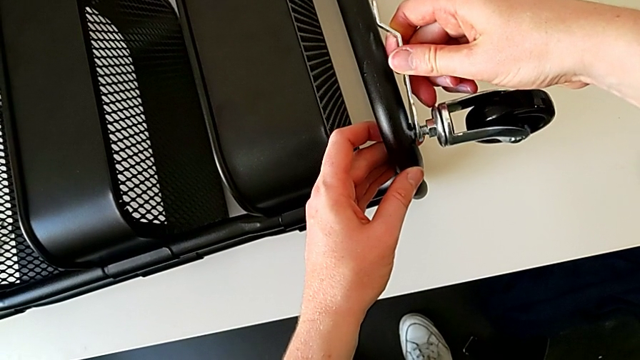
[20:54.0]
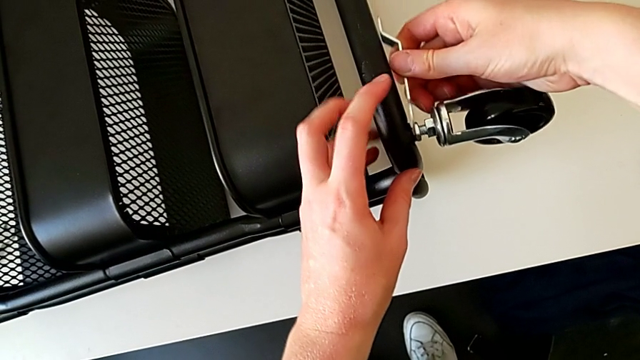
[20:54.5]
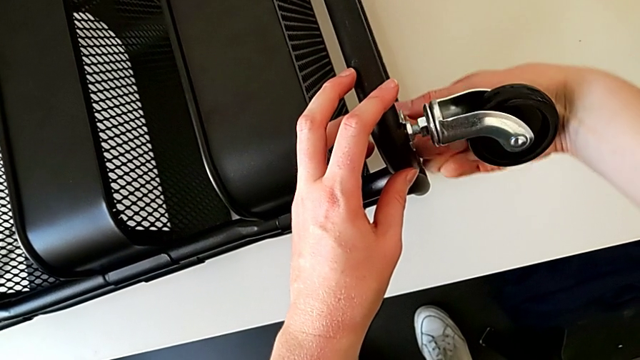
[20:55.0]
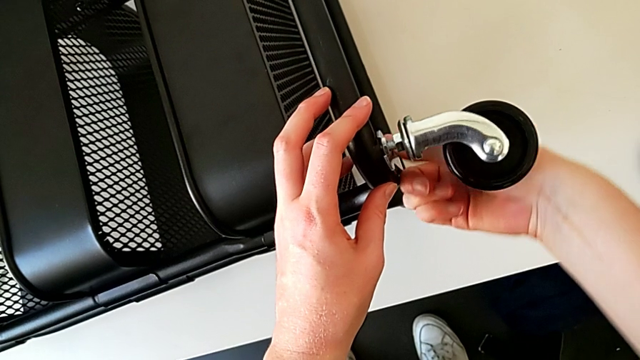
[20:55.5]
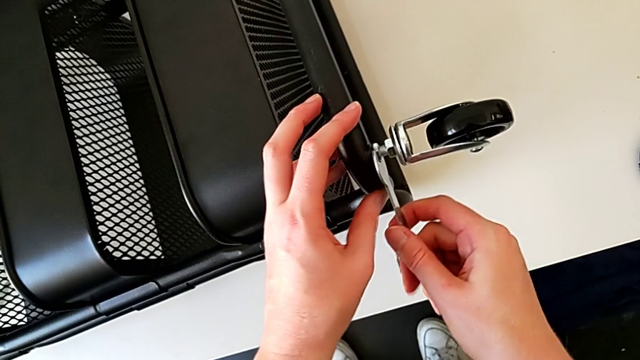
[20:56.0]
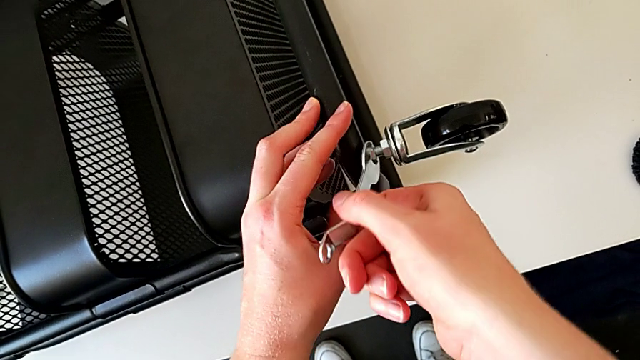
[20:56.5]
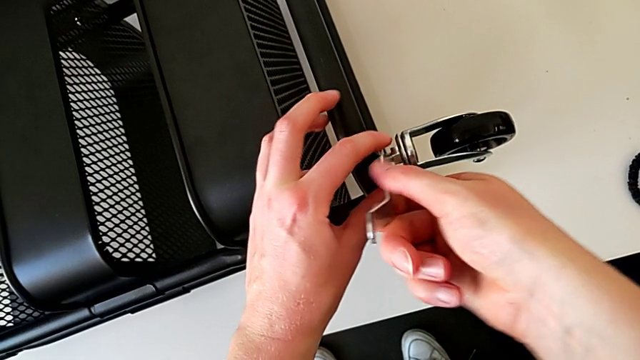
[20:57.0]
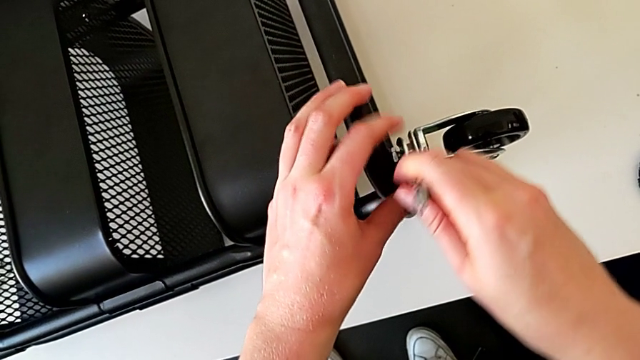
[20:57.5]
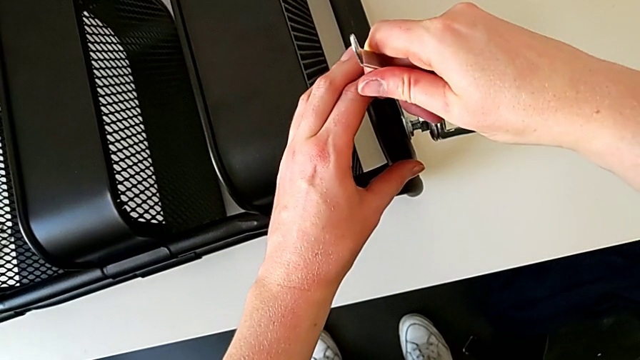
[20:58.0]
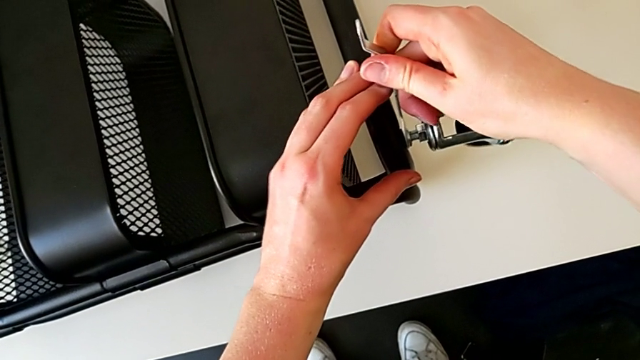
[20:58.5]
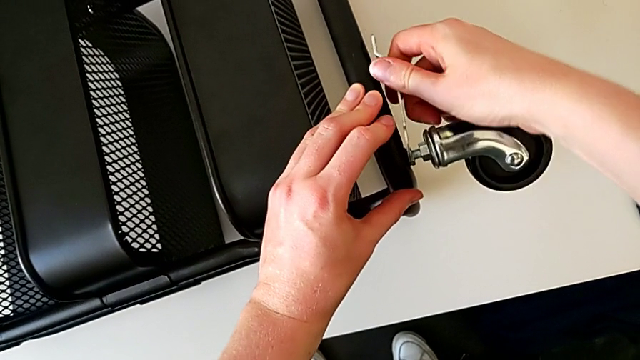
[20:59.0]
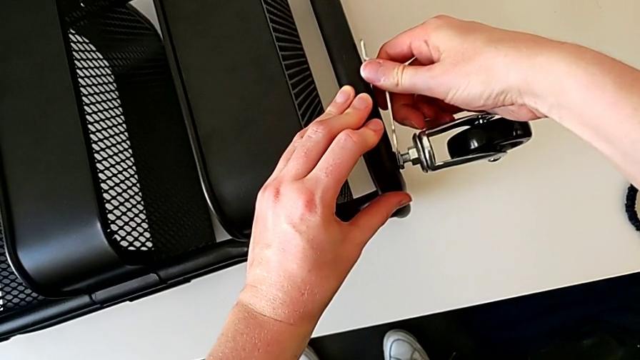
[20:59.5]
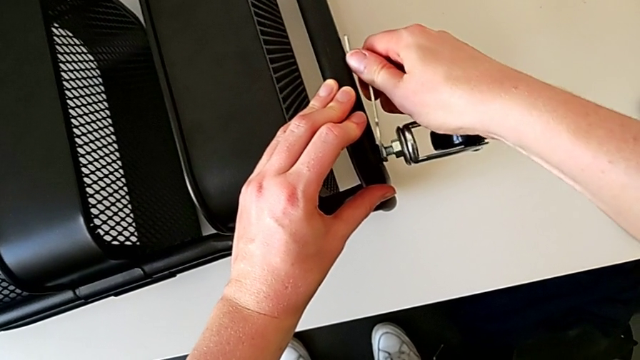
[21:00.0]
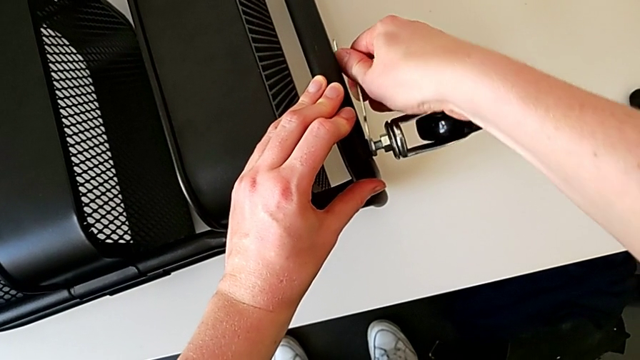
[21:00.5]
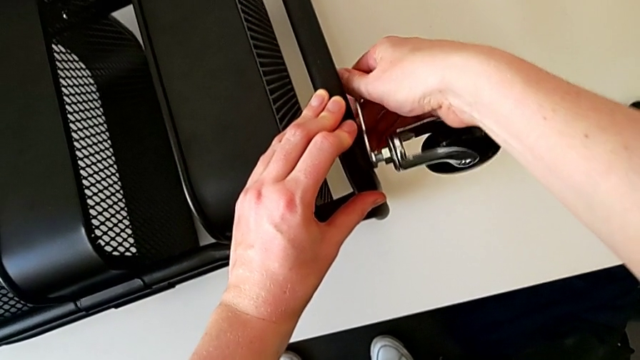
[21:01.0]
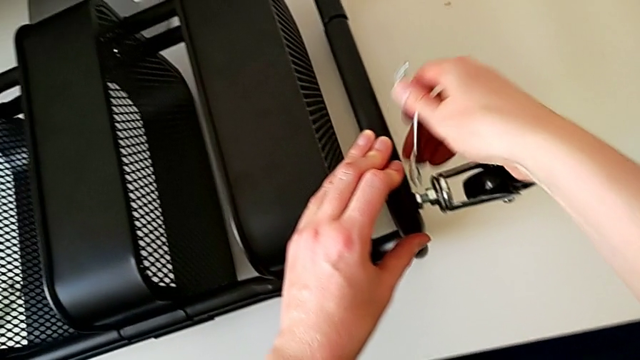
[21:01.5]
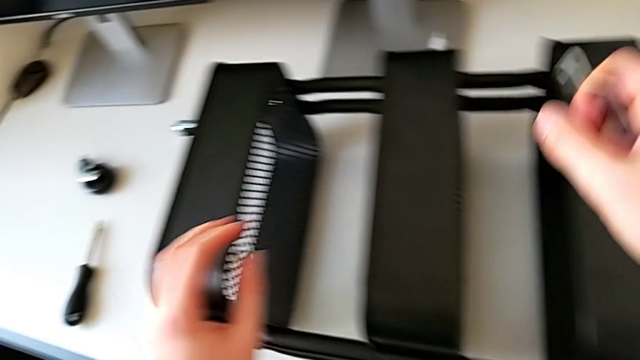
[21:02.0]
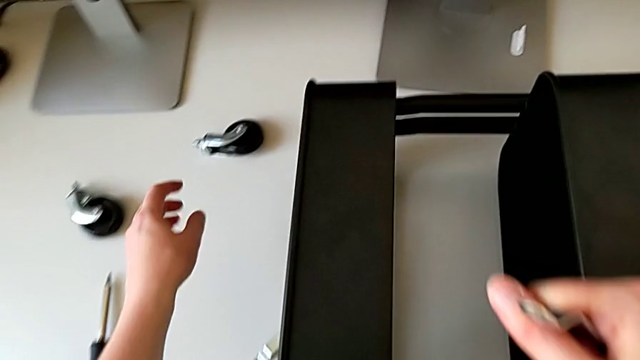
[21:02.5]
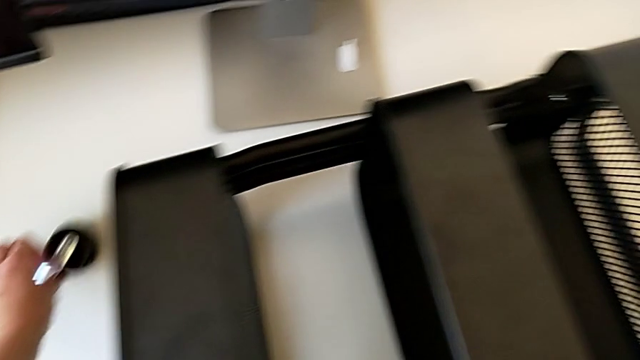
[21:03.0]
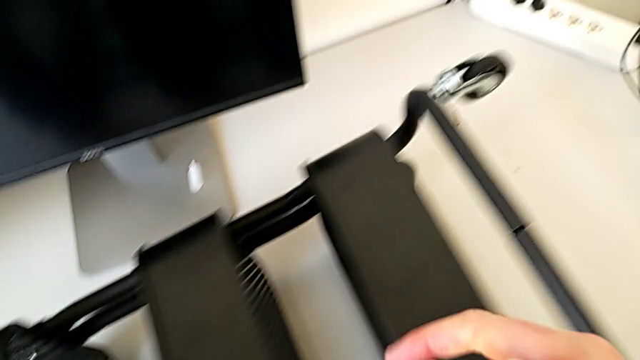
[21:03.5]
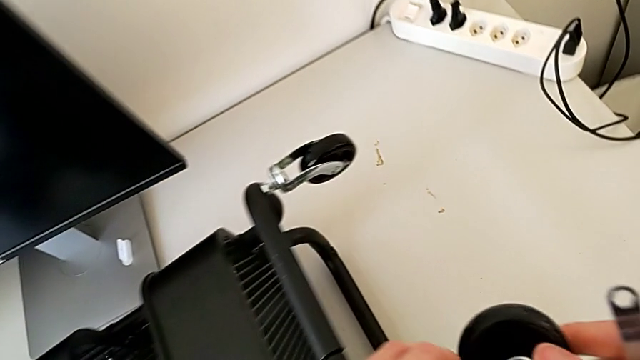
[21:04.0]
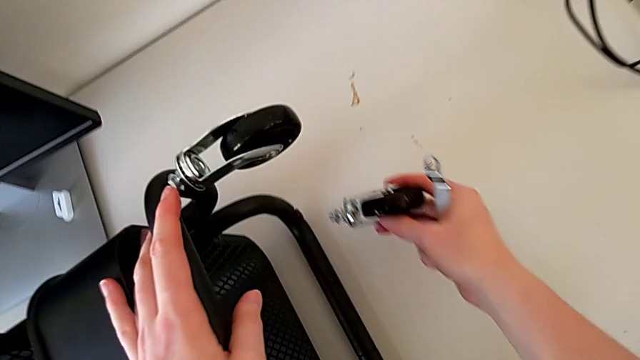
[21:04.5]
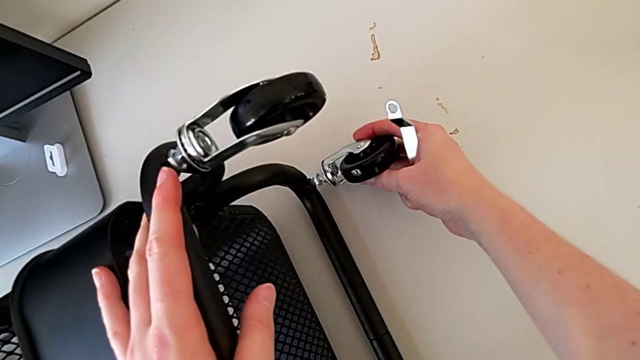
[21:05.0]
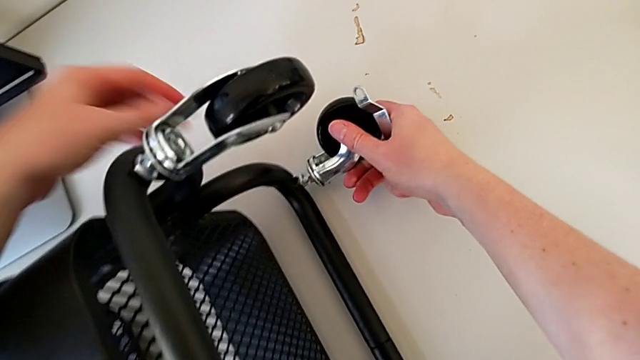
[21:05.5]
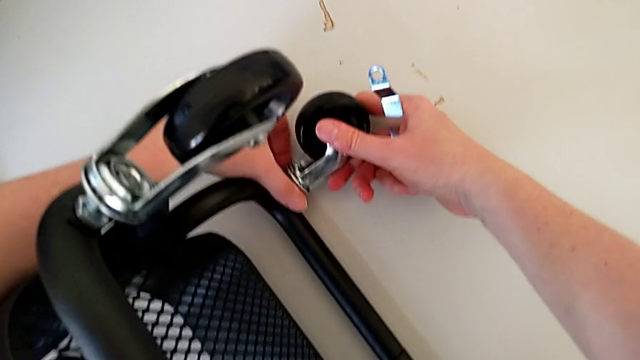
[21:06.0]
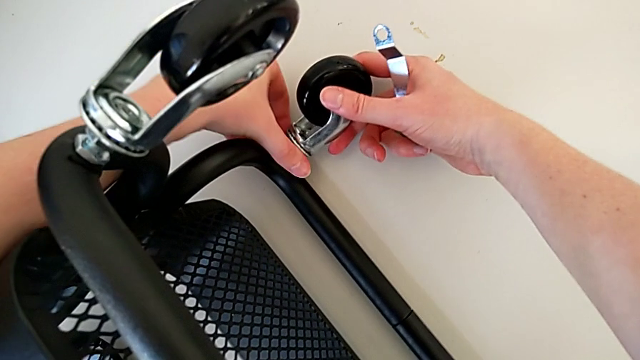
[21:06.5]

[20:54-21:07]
The camera wearer is assembling the wheel. They screw the hexagon cap nut, withdraw the hexagonal wrench, grab the wheel twice and insert it.

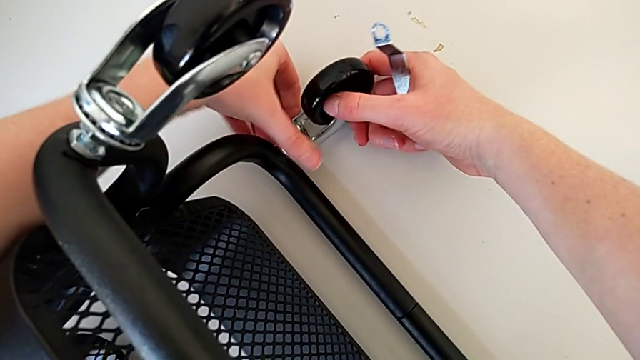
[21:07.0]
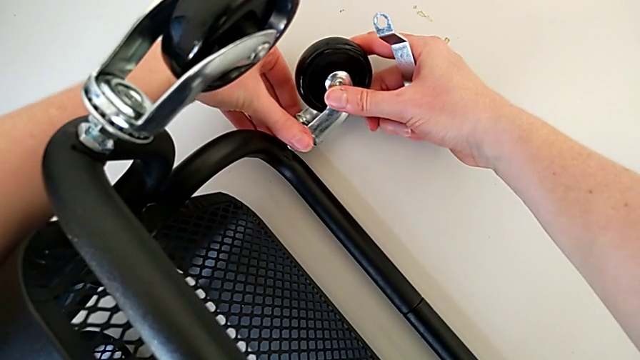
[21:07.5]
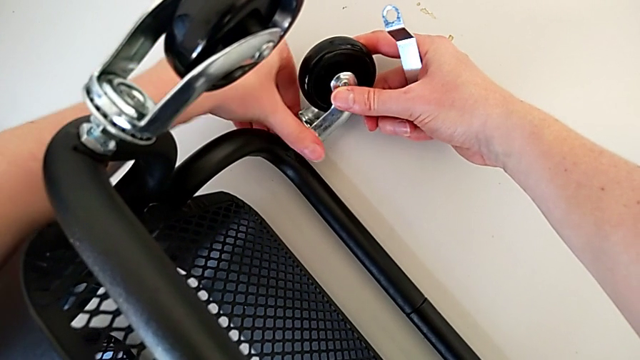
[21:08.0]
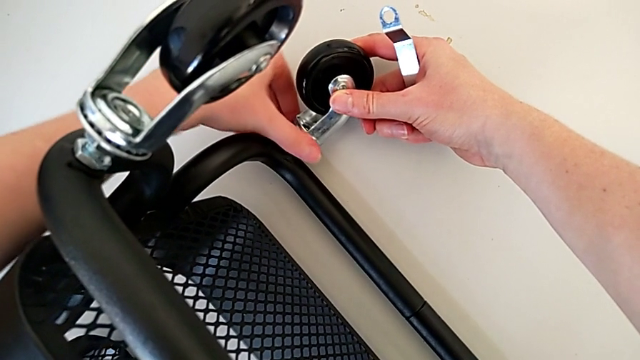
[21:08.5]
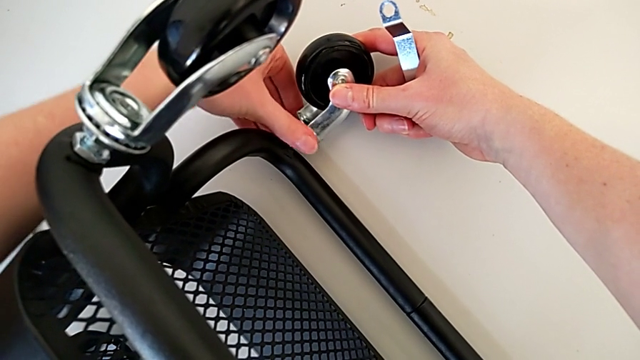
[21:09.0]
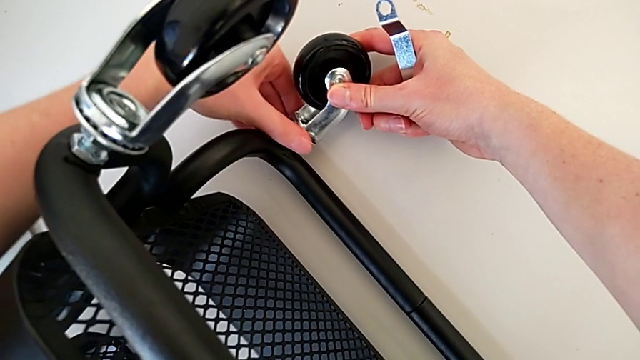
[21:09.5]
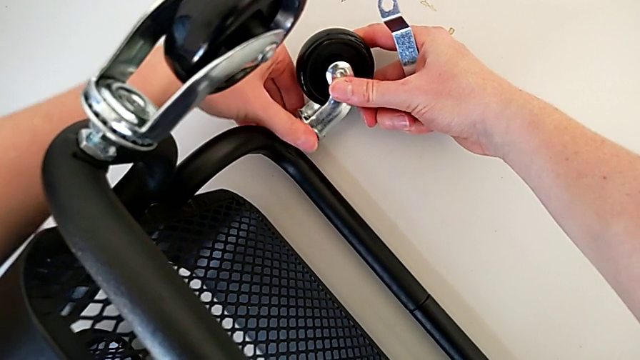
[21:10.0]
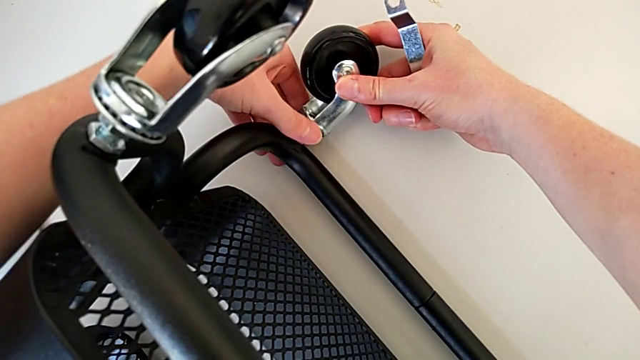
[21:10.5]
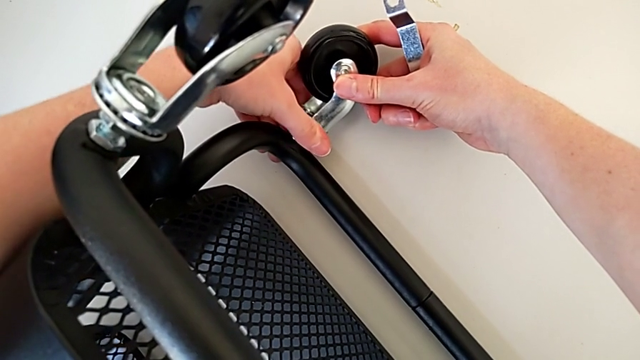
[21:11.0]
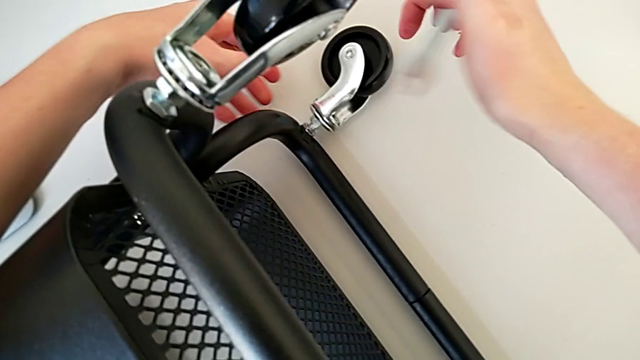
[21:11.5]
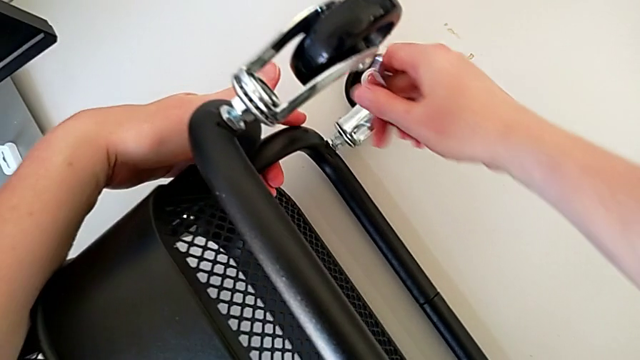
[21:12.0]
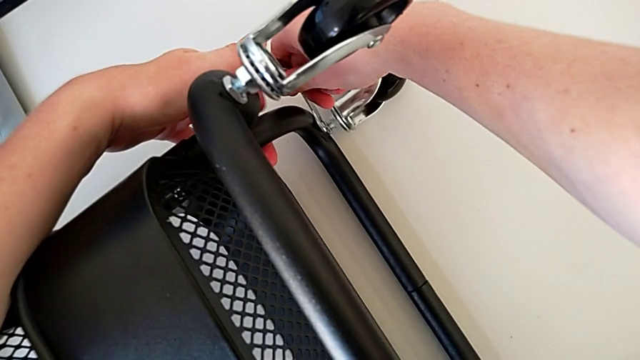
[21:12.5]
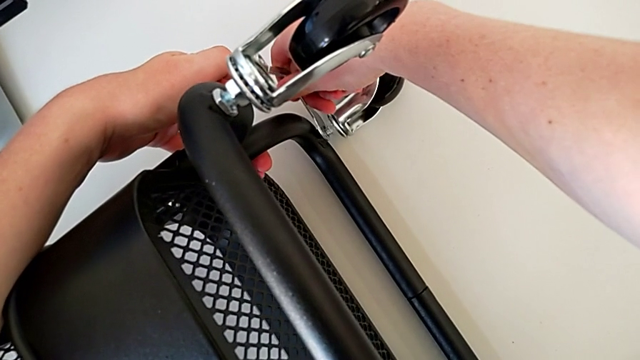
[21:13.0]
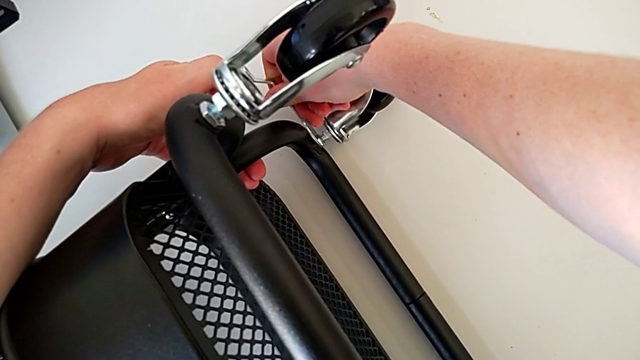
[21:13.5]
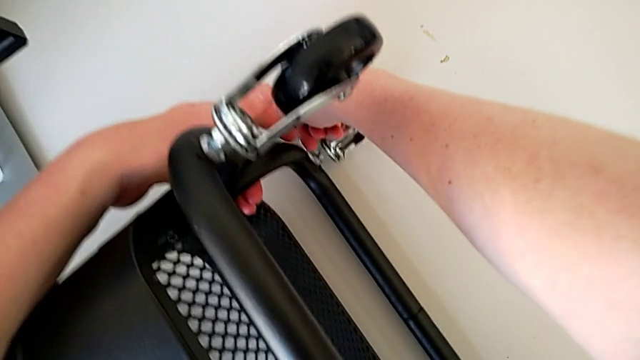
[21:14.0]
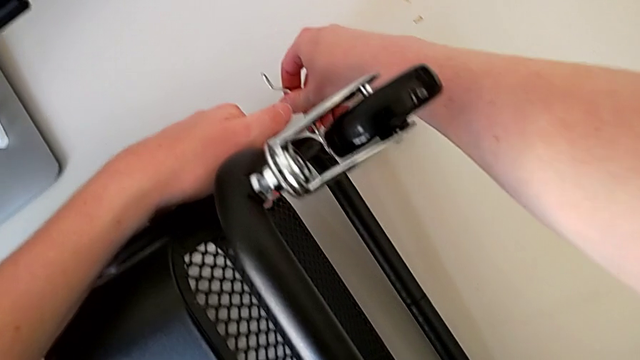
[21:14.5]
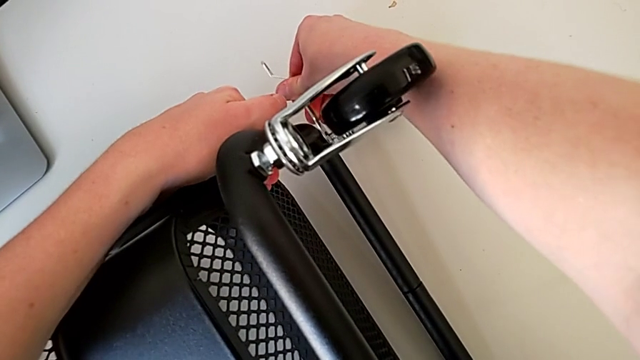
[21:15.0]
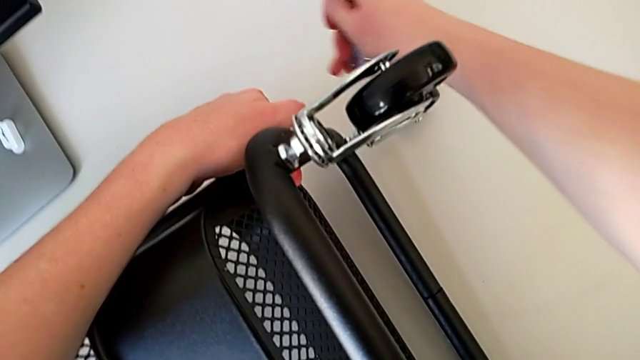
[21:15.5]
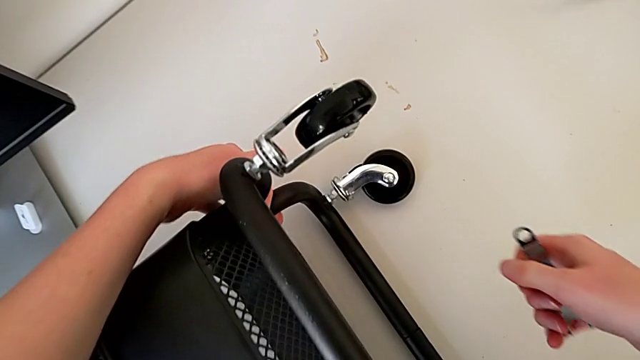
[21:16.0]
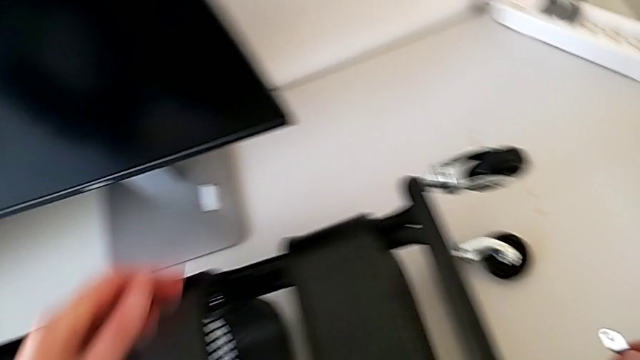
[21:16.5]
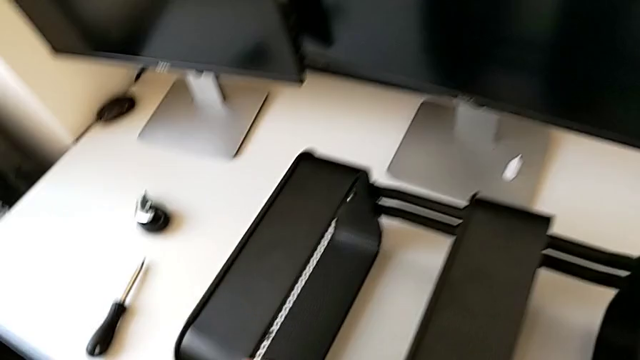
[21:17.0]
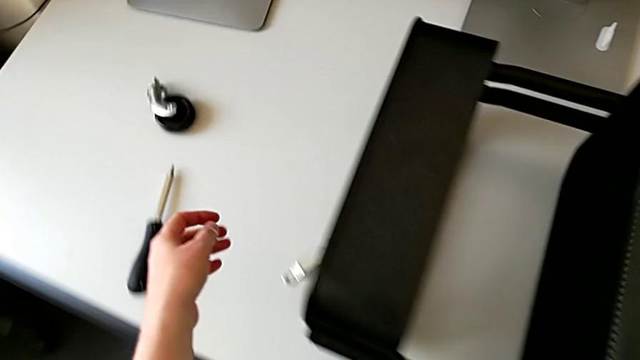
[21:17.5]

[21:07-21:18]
The camera wearer is assembling the wheel. They screw the hexagon cap nut, insert the hexagonal wrench, screw the hexagon cap nut, withdraw the hexagonal wrench, grab the utility cart and approach the wheel.
